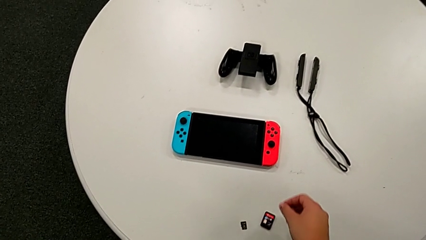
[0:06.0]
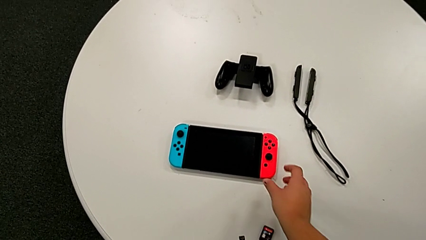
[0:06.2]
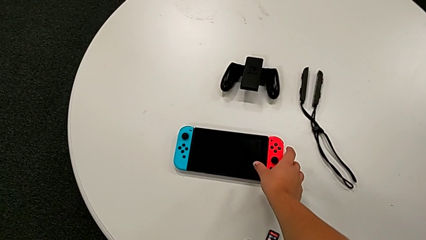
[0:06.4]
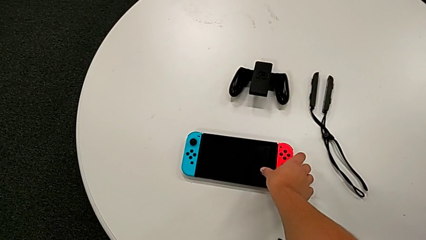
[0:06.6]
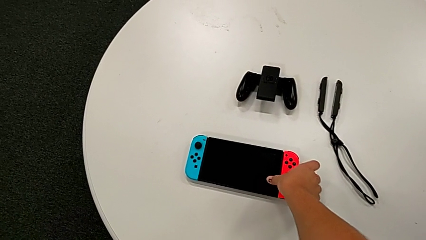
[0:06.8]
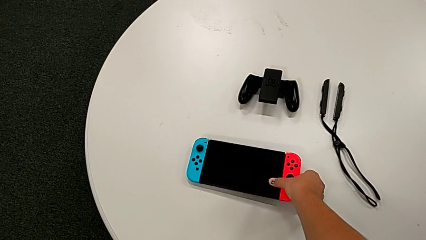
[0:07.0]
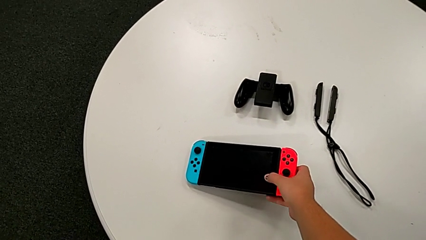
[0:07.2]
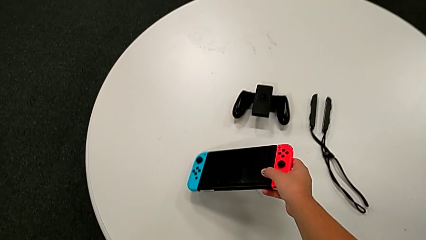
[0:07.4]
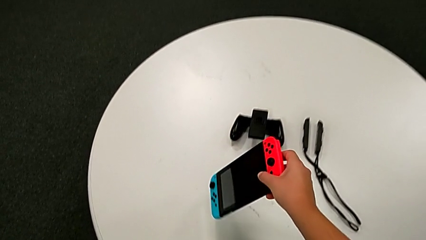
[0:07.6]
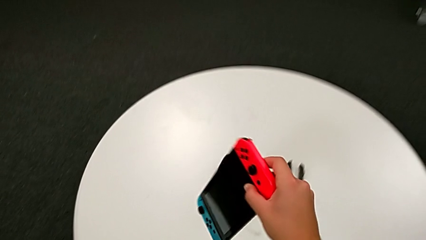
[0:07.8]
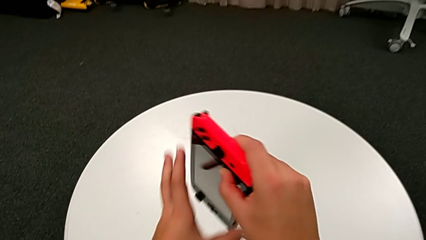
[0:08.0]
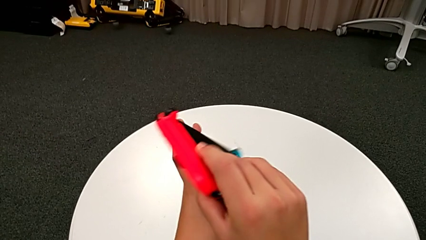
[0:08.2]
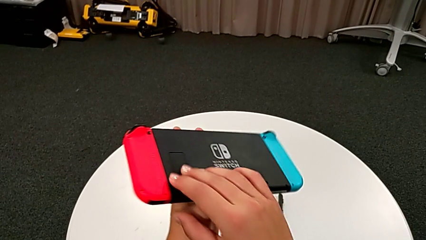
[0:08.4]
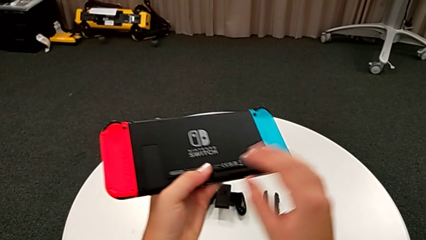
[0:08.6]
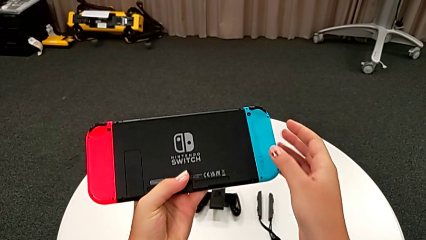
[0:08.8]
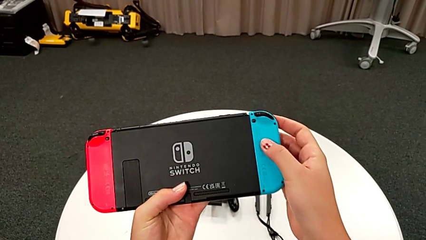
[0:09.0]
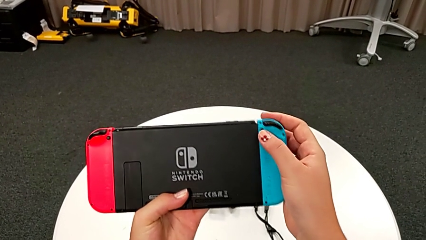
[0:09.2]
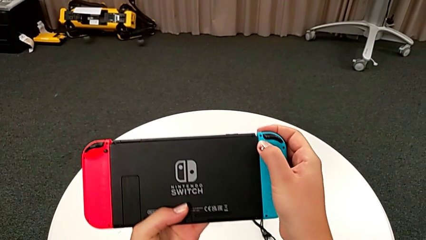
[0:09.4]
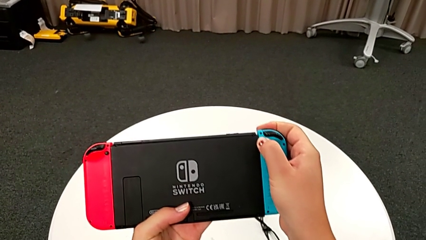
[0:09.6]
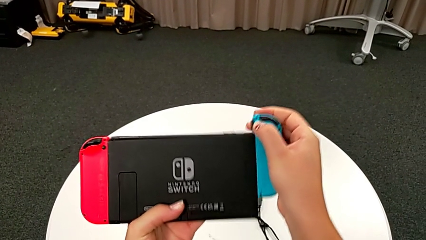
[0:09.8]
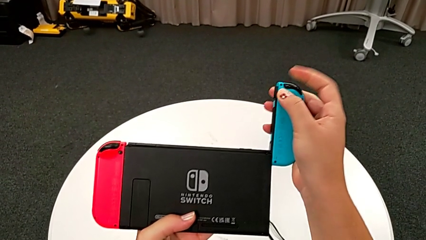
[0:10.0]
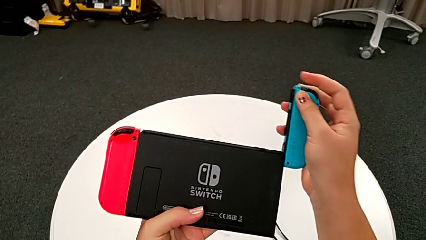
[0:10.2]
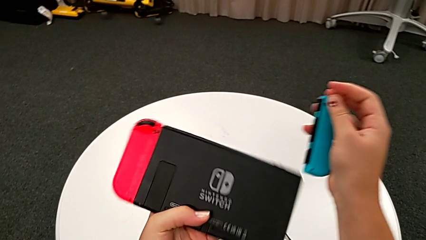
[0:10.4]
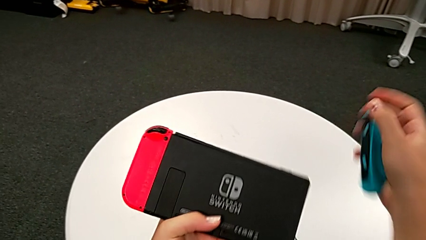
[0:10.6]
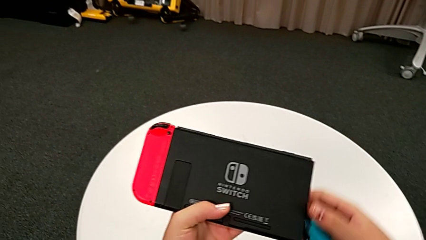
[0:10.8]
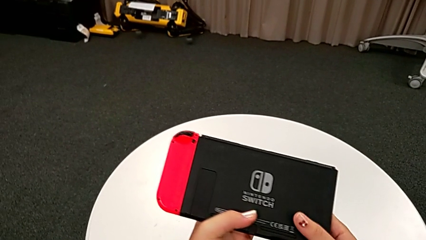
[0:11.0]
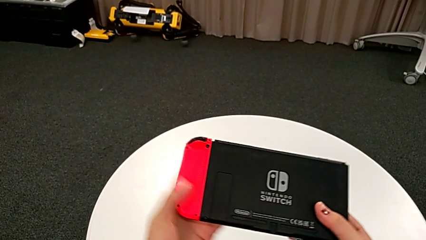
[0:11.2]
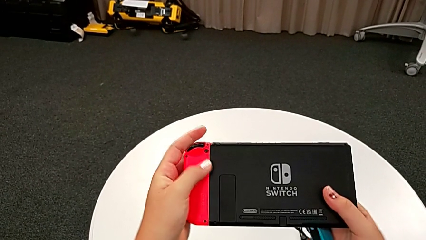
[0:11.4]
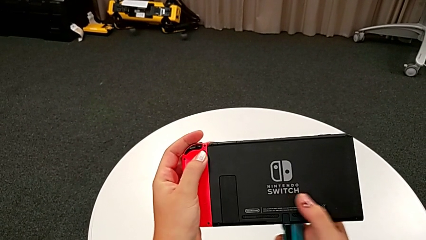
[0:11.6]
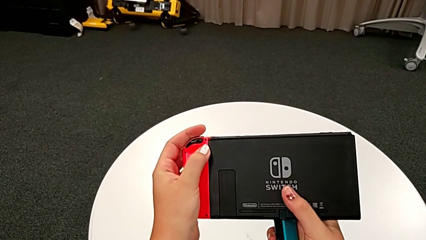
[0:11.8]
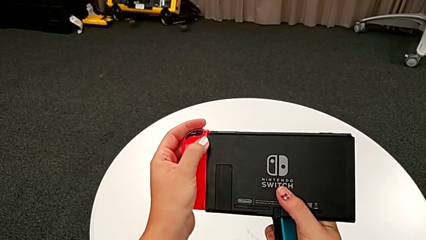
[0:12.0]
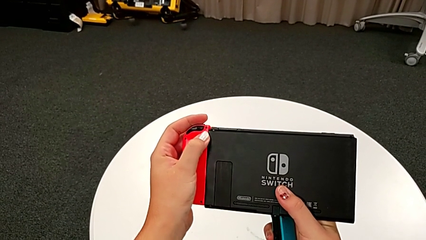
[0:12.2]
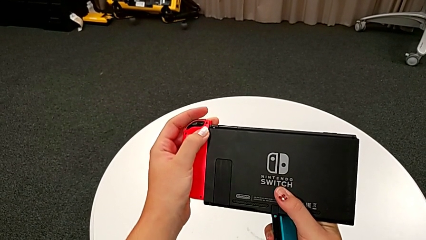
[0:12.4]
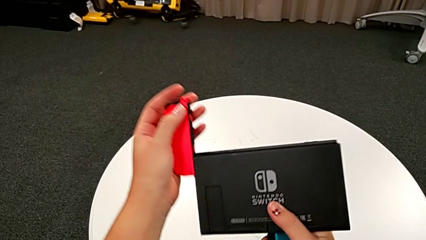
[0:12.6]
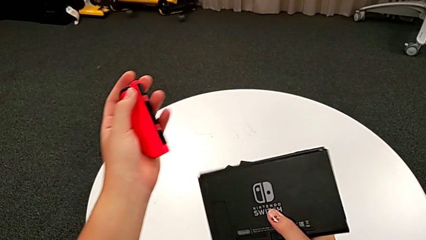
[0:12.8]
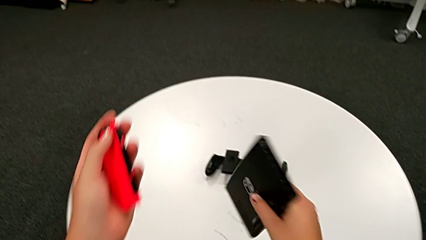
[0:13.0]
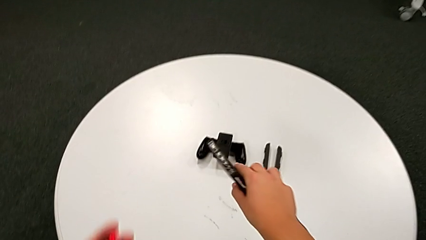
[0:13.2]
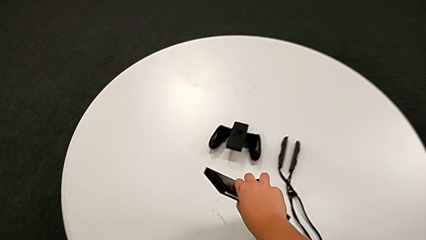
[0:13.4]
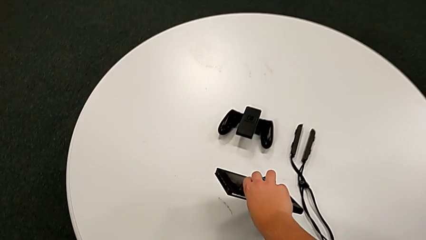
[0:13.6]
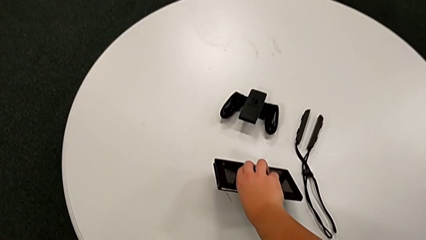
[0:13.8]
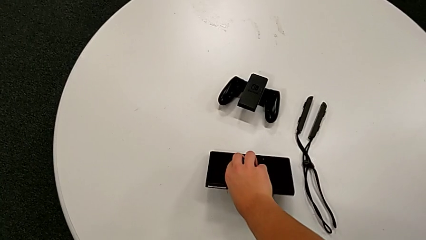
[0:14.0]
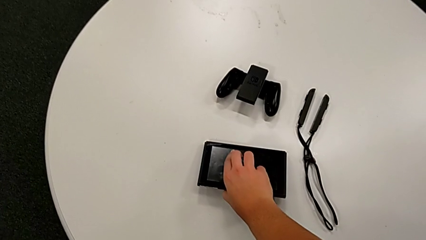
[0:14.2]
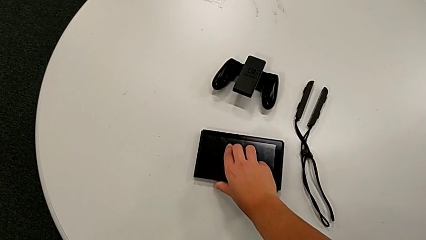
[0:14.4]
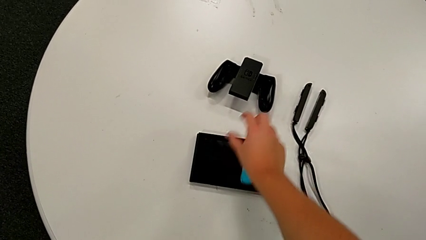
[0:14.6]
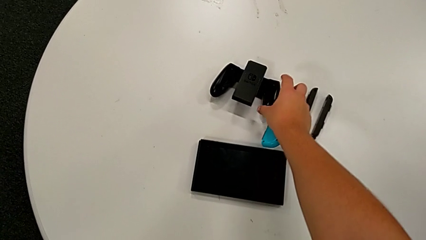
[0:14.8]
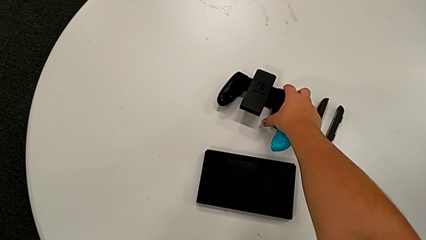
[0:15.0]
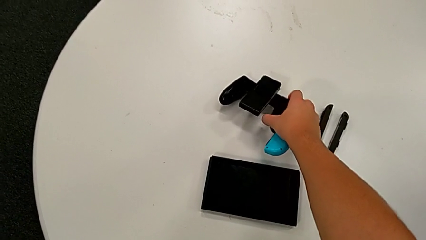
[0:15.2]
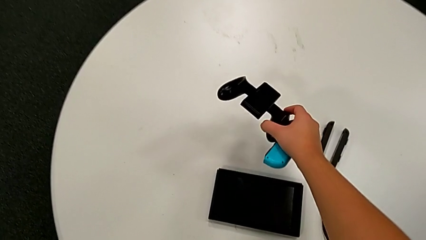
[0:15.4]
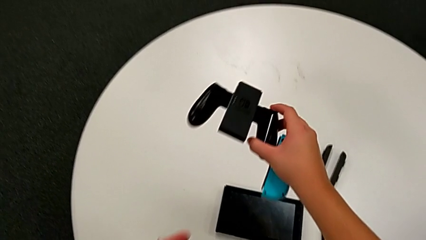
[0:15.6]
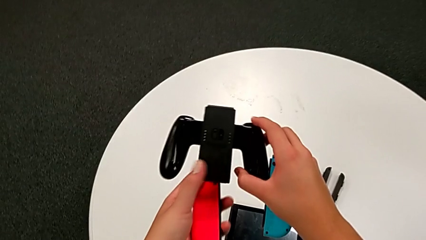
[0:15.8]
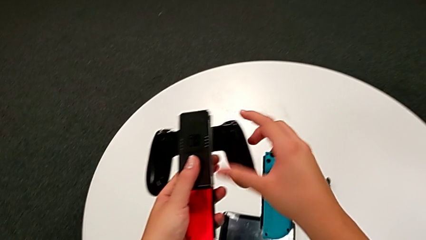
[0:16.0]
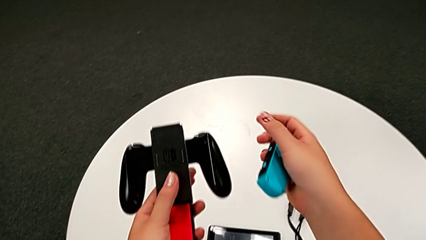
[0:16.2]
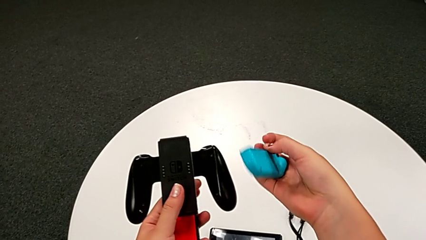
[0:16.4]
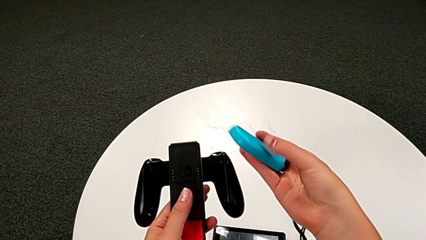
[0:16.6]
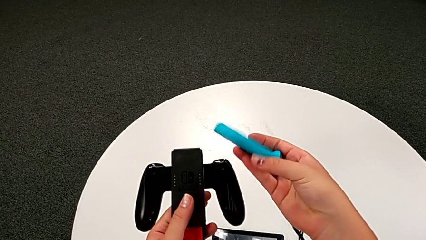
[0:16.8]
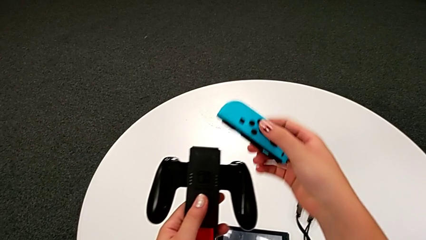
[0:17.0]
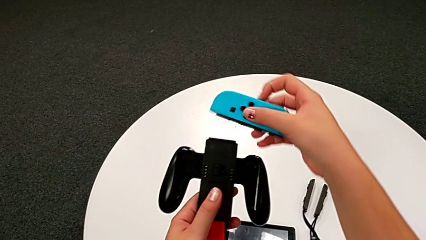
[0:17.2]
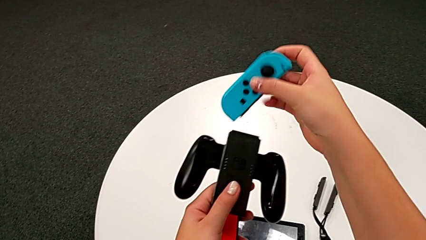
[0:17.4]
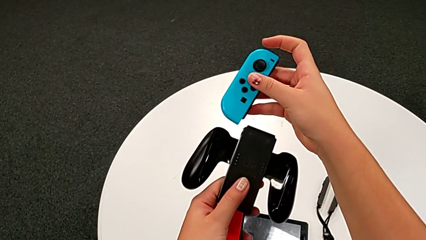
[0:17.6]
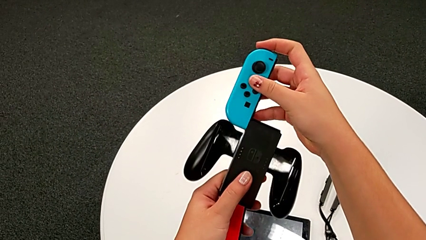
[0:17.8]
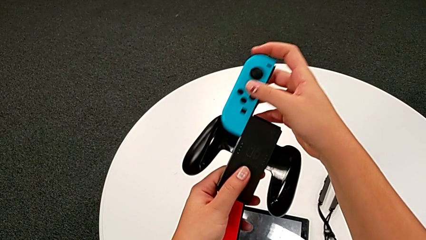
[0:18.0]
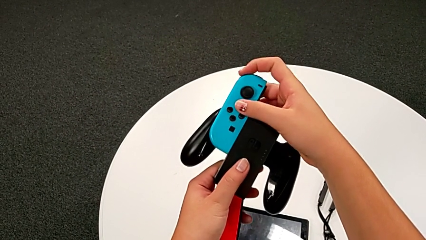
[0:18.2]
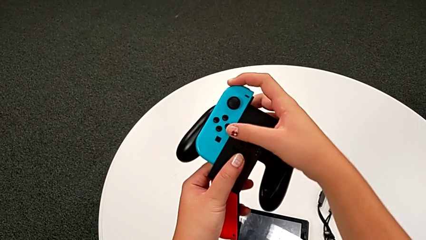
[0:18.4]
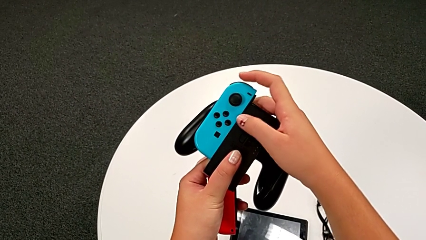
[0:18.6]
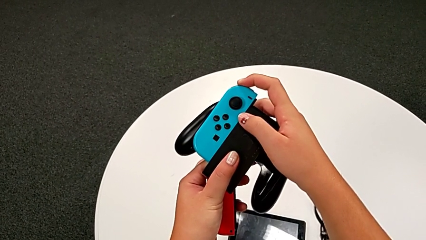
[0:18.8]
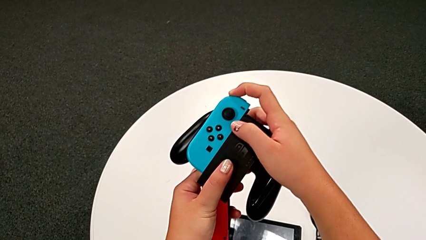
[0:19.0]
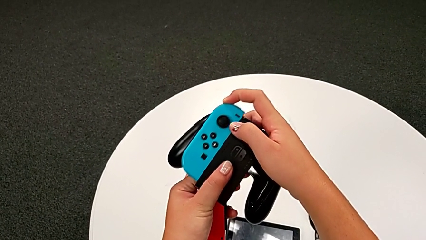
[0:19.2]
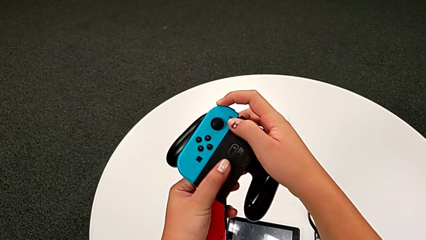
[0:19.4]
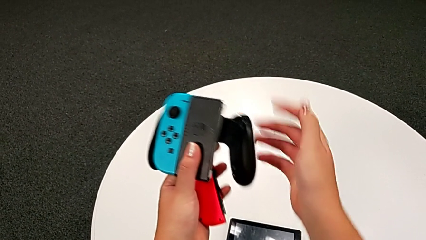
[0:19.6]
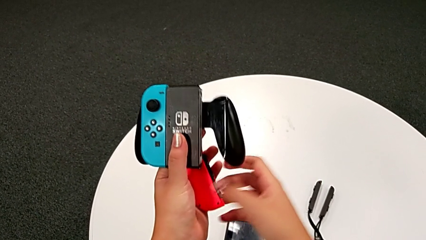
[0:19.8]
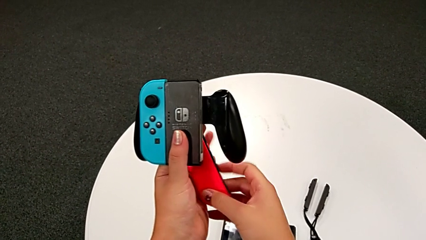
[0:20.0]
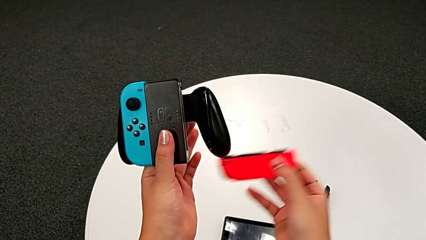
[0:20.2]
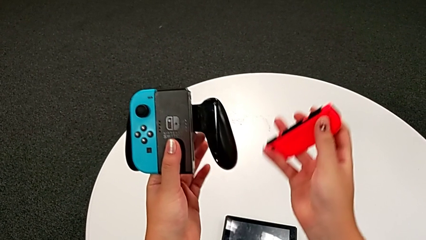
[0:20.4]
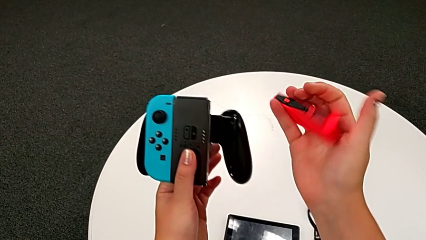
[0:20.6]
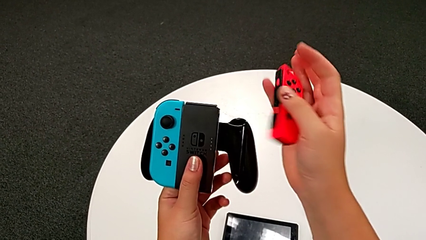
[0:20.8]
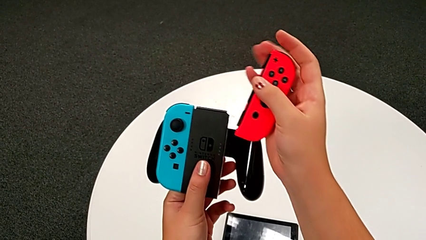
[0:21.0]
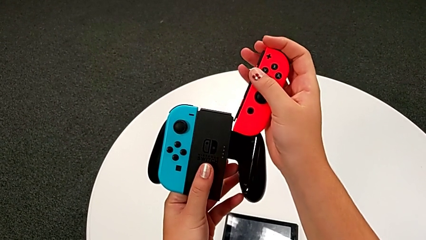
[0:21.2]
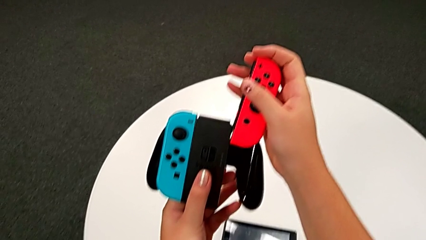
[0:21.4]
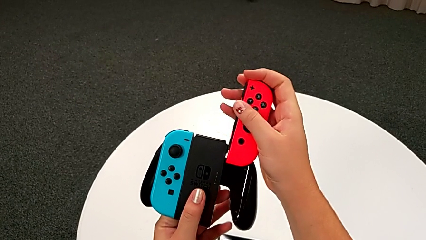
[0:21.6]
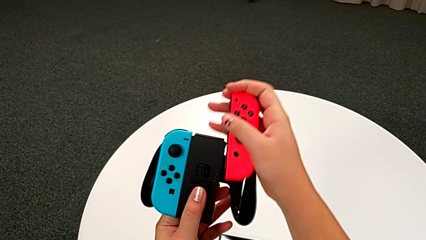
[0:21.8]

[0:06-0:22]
The camera wearer is exchanging the handheld grip for the comfort grip of the Nintendo Switch. They grab the Nintendo Switch, withdraw the Joy-Con controller, place the Nintendo Switch, grab the comfort grip and begin to assemble it.
